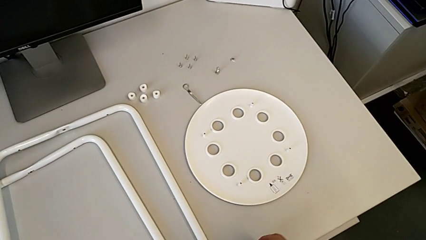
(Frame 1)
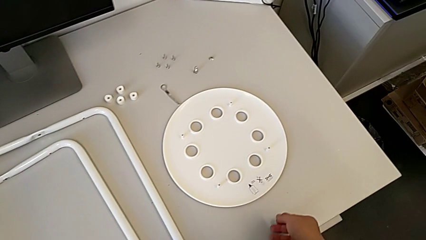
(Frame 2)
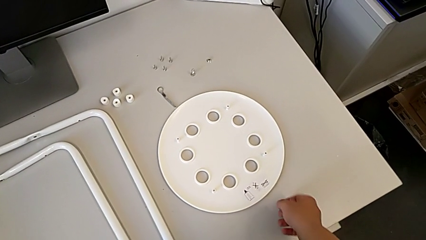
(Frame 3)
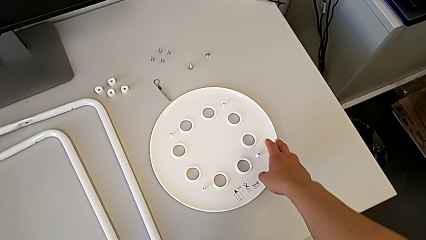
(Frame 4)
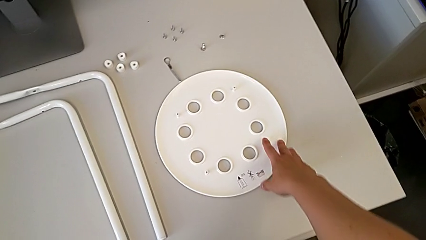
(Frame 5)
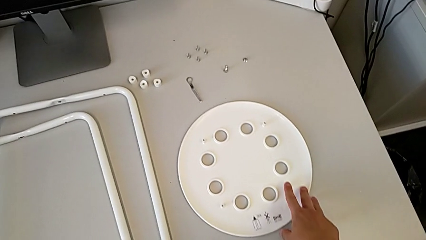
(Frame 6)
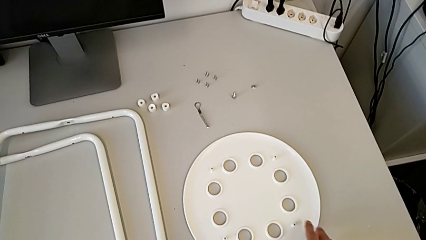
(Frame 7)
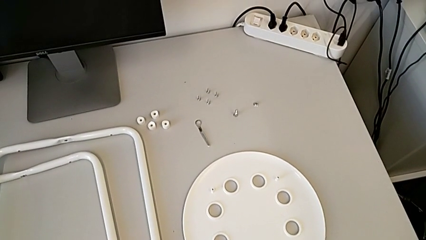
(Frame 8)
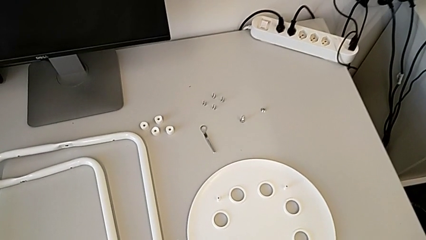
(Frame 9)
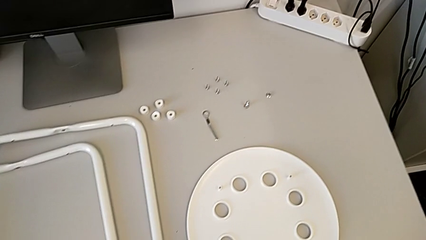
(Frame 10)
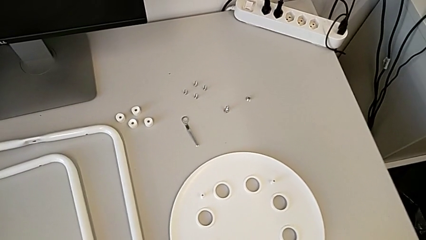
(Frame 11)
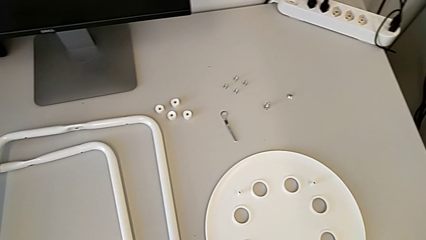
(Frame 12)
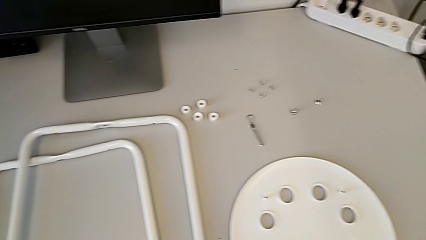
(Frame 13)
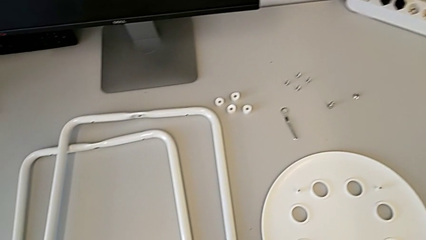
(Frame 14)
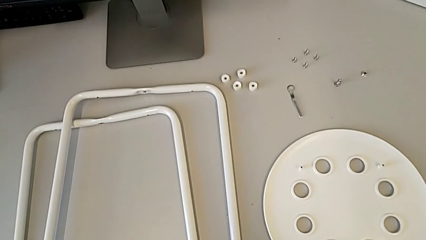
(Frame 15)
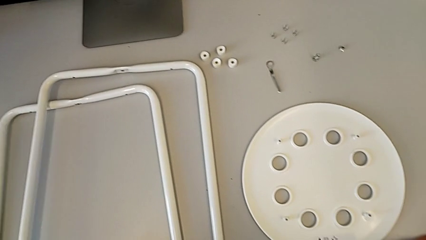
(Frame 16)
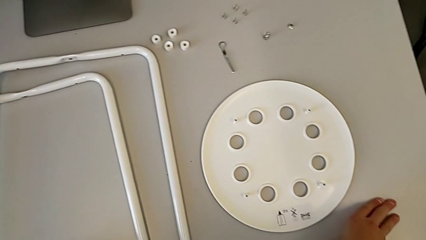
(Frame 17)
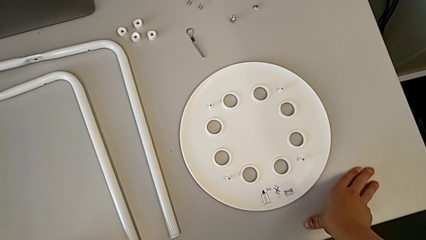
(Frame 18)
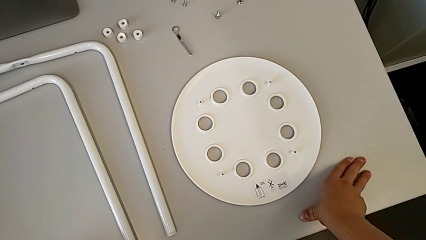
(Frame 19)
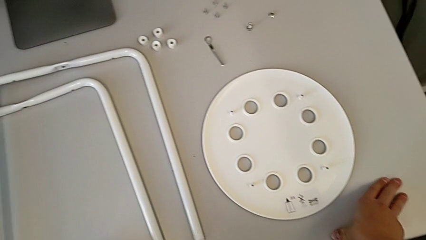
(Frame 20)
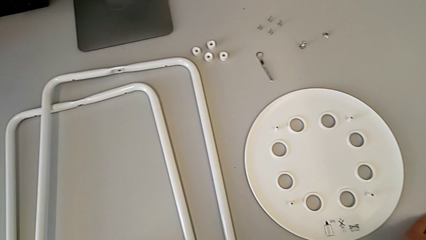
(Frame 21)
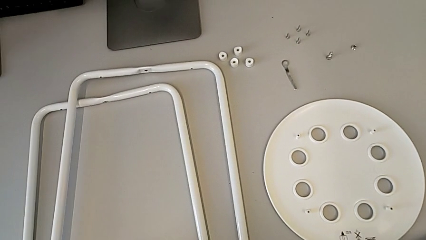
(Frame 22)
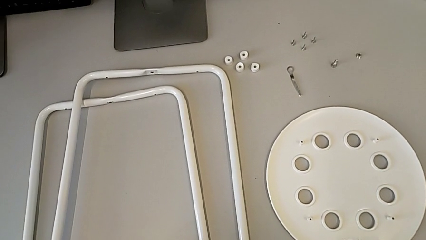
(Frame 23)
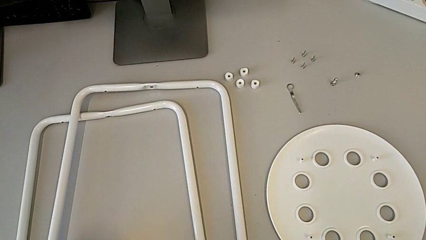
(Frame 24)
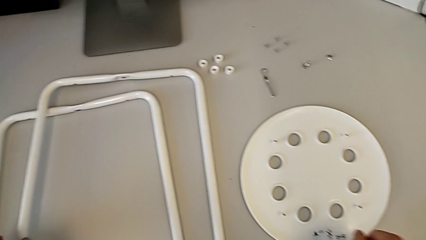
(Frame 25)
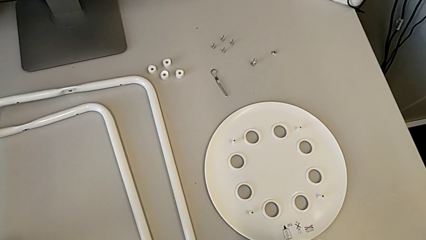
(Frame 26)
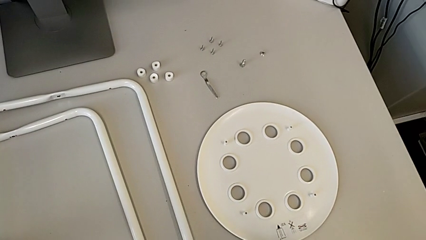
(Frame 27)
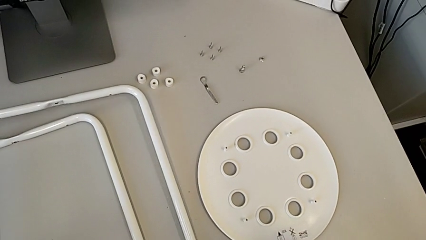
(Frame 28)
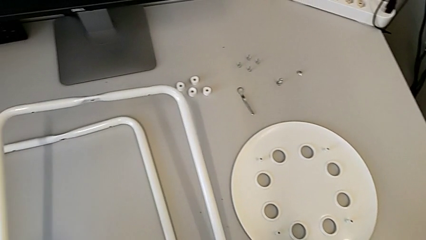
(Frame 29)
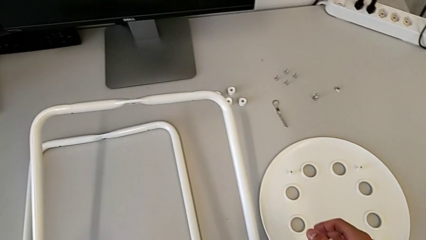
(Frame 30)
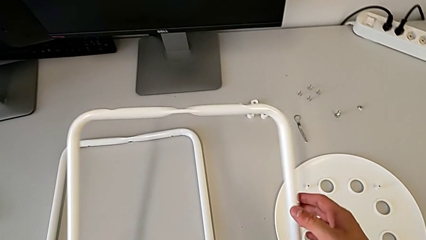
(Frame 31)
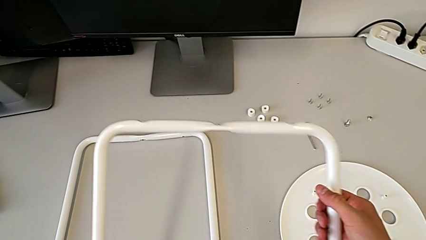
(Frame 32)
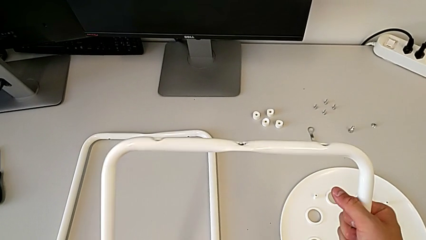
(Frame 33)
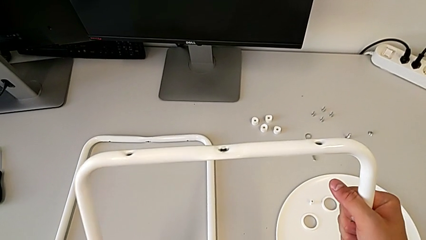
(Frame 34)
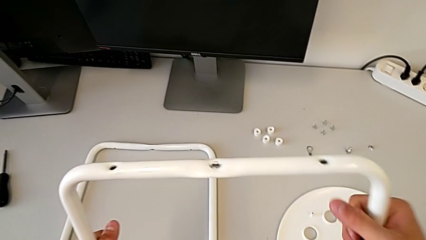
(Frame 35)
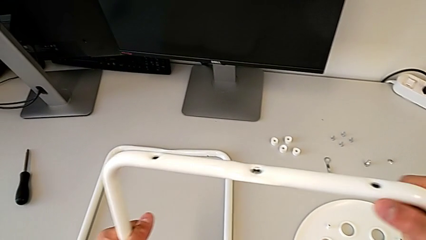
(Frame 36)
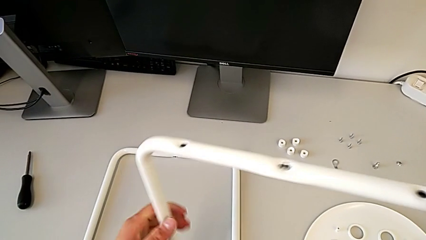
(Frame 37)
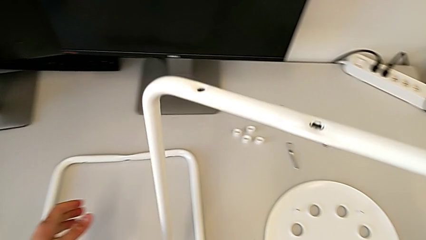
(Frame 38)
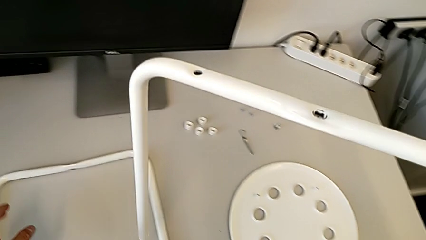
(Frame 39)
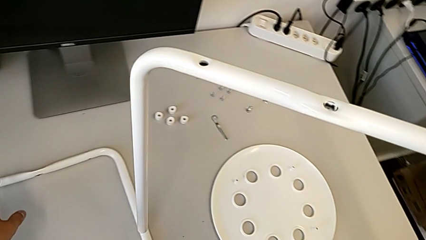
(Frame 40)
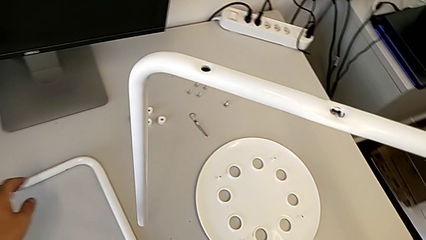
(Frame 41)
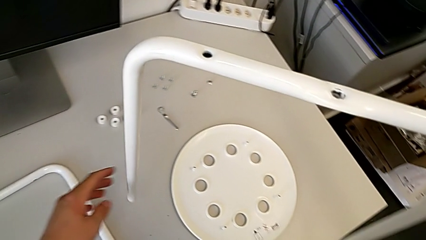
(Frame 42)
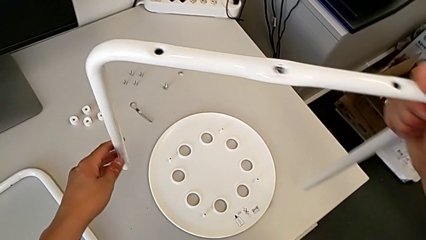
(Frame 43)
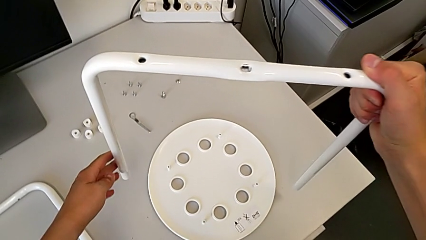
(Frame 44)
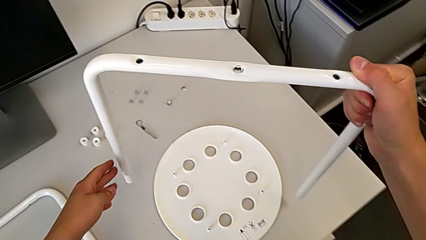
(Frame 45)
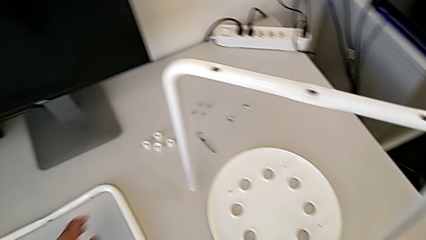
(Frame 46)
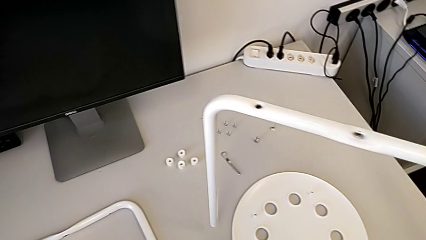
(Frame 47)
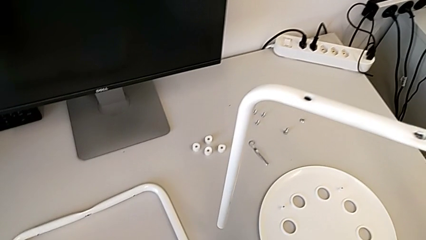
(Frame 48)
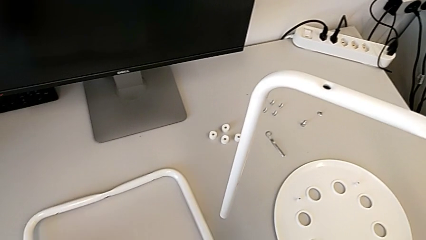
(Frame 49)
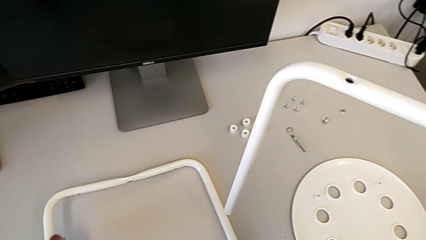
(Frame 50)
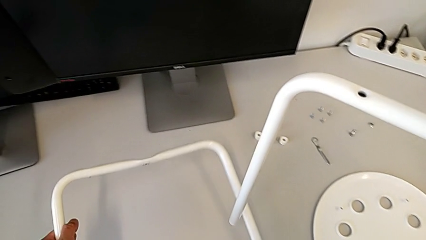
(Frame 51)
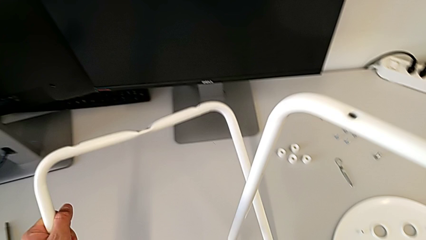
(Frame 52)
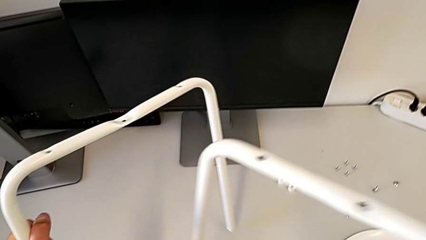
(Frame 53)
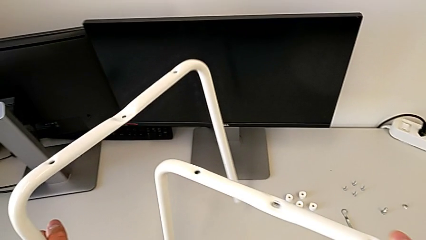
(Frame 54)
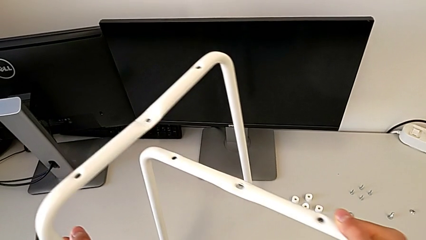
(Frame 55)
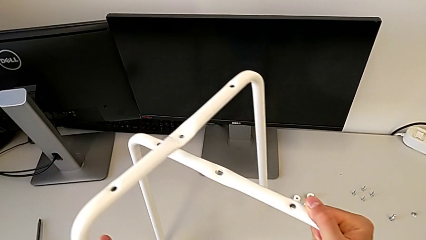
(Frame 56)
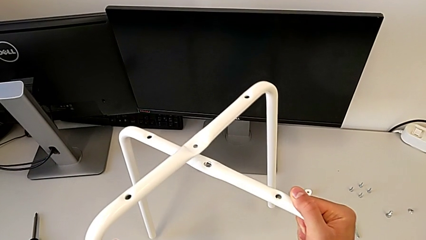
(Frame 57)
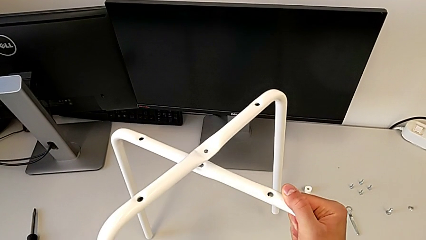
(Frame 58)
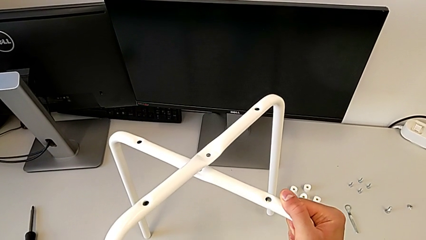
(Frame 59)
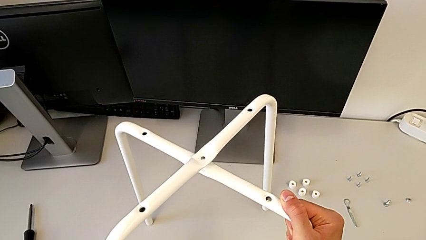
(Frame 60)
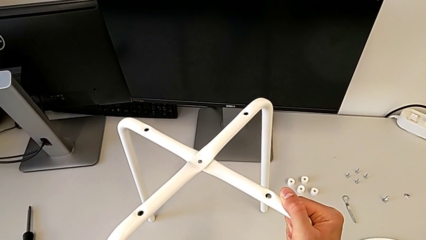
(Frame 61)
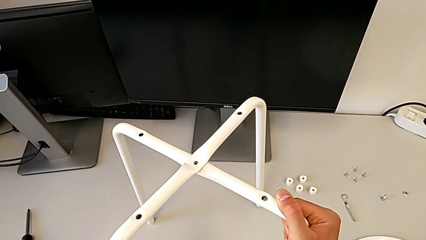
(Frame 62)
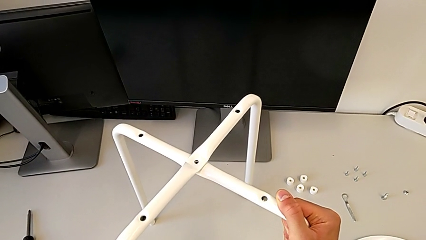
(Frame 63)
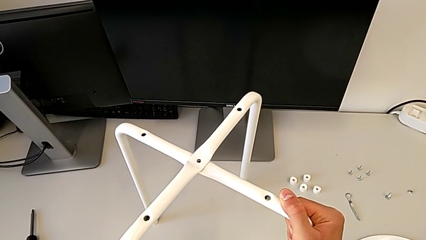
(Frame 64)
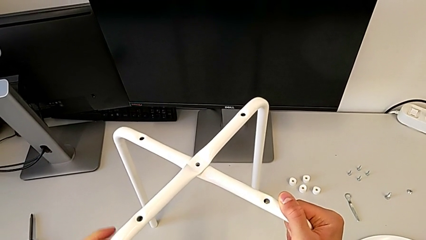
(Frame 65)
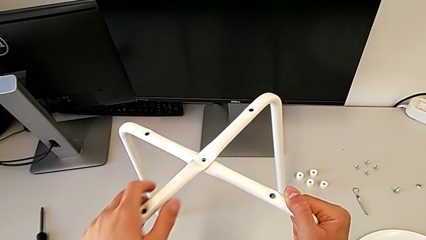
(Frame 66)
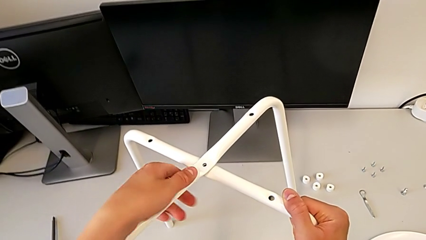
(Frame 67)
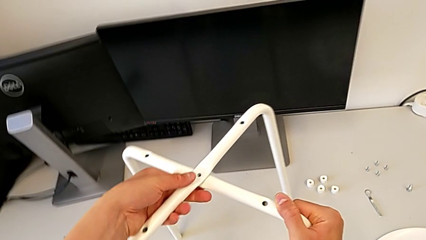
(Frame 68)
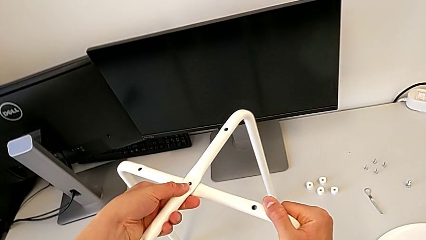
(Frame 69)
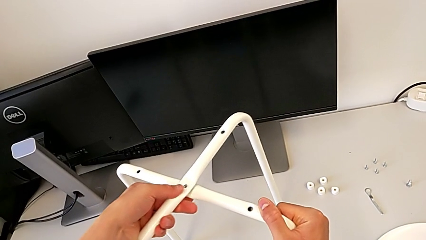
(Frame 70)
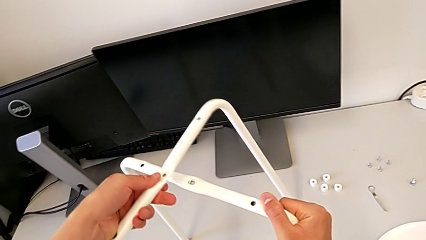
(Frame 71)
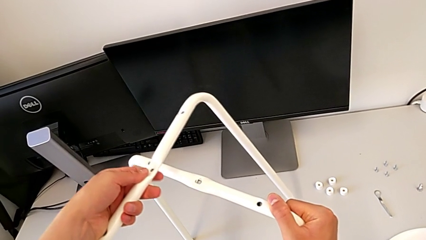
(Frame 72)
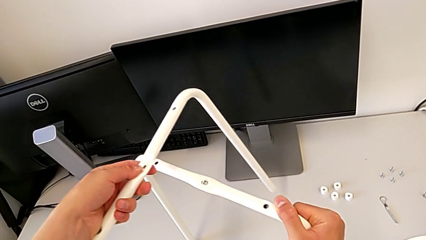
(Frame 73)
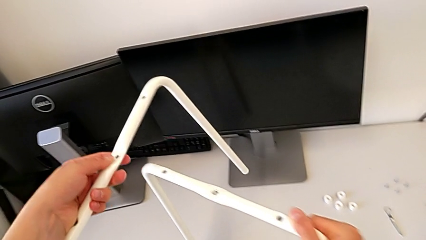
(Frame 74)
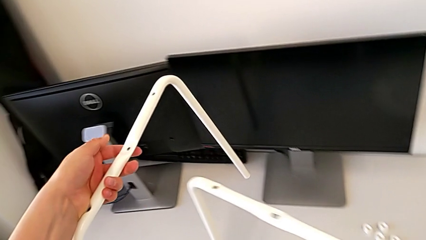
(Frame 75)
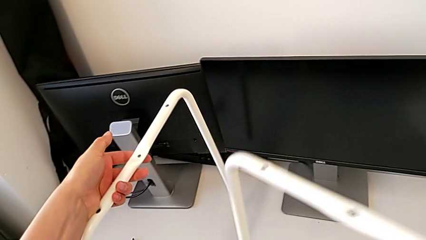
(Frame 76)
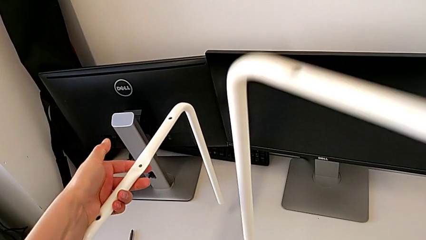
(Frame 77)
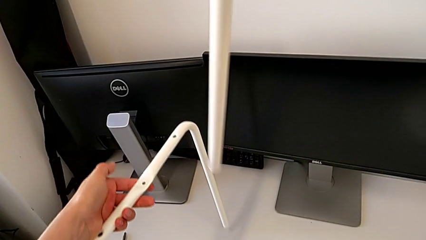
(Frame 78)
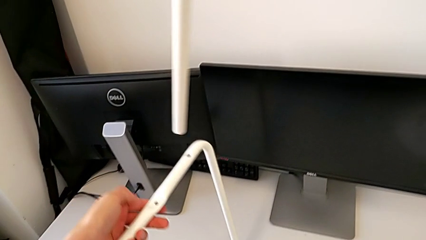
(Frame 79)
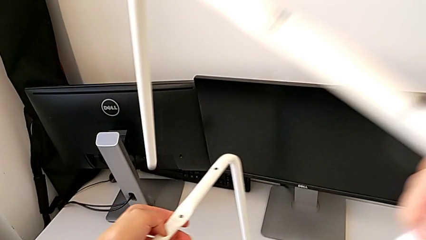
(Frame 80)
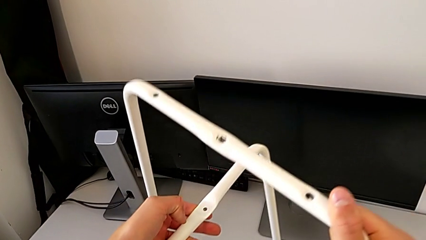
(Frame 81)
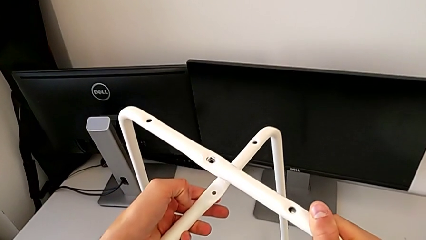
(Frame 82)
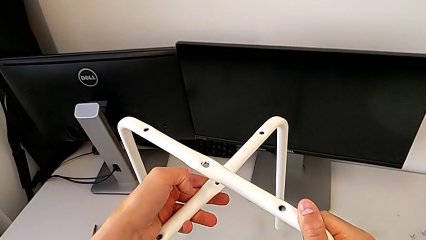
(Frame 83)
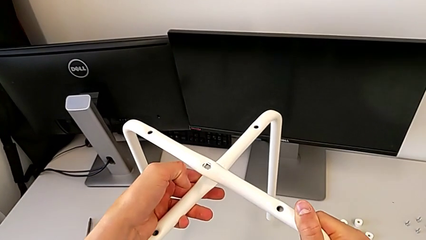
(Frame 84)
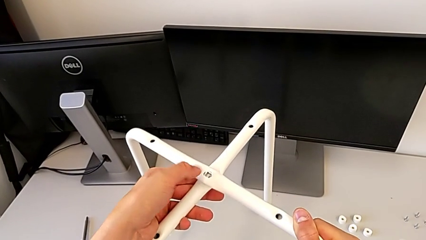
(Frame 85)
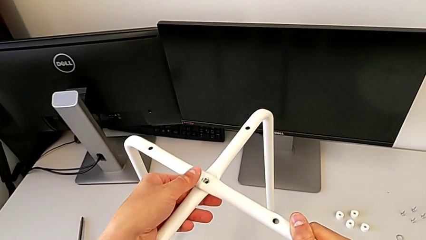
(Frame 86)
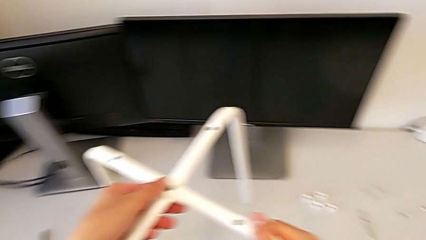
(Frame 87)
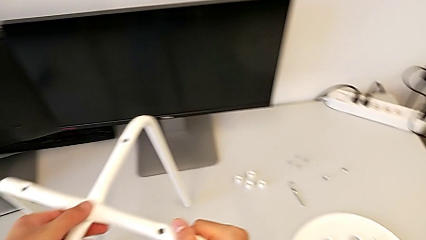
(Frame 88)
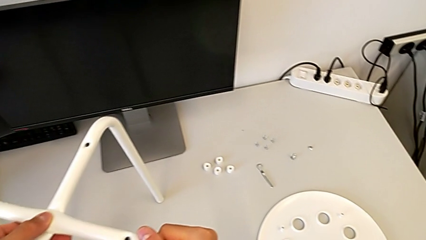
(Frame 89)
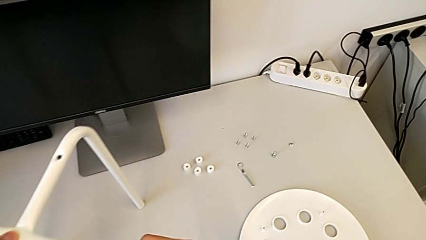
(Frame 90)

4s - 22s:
The camera wearer is screwing the legs together. They slide the seat, inspect the stool, grab the leg, lift it, hold it, grab the leg, lift it, wrongly align it, assembling the legs in the wrong way, withdraw it and align it.
